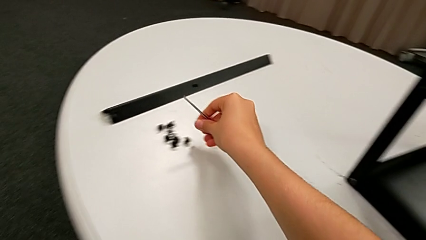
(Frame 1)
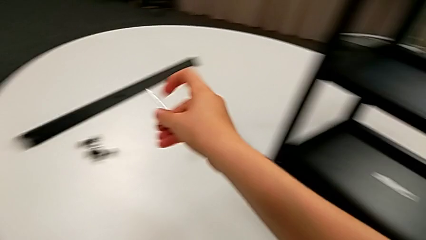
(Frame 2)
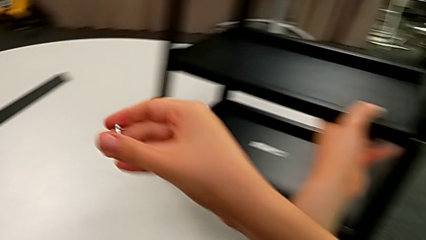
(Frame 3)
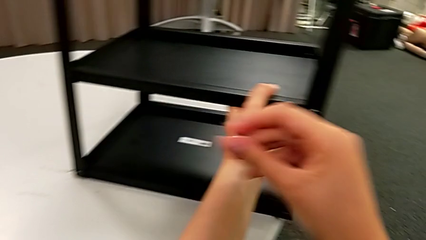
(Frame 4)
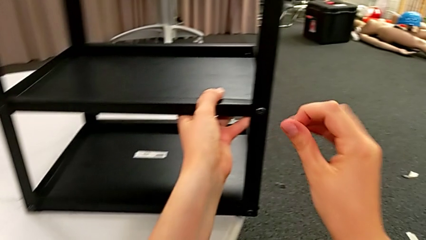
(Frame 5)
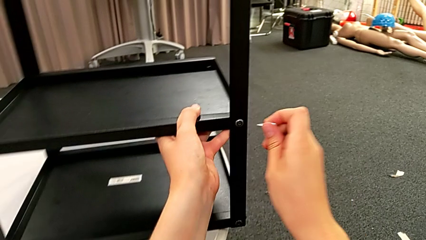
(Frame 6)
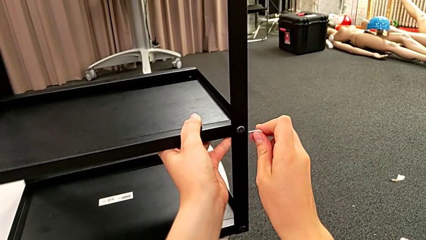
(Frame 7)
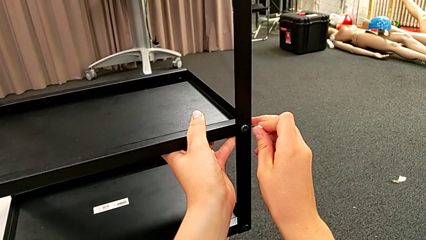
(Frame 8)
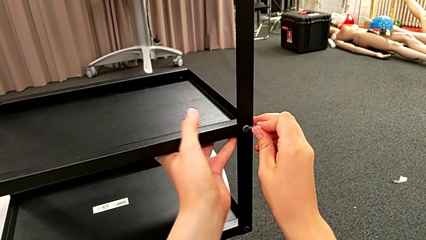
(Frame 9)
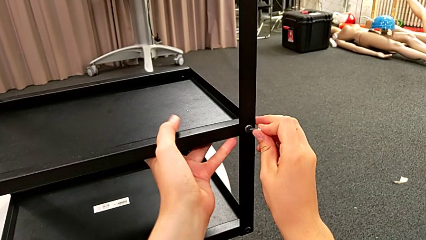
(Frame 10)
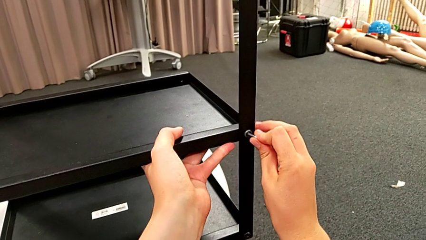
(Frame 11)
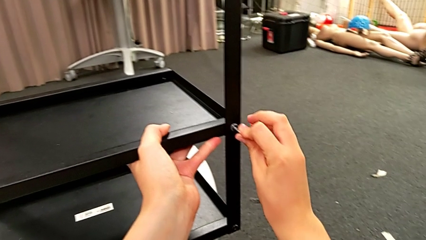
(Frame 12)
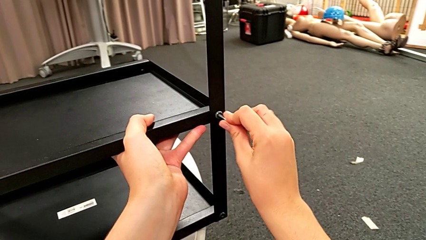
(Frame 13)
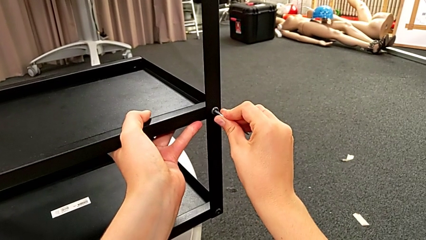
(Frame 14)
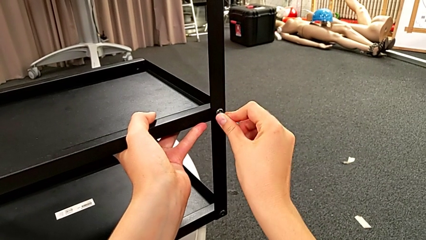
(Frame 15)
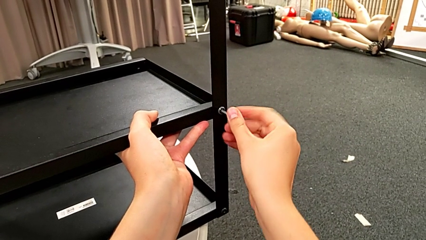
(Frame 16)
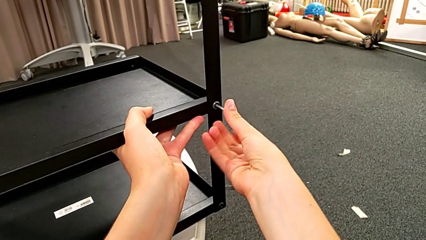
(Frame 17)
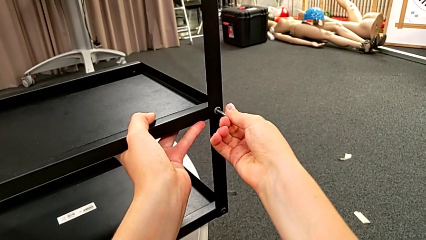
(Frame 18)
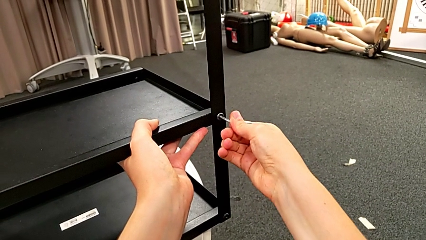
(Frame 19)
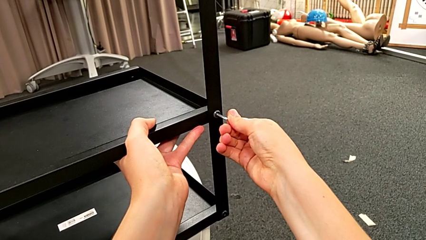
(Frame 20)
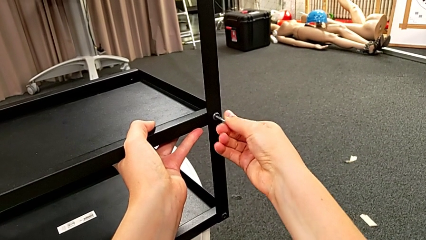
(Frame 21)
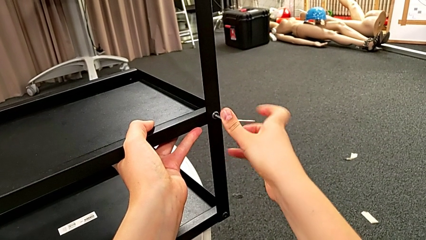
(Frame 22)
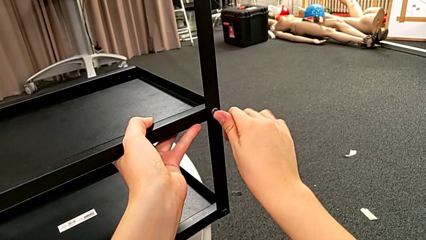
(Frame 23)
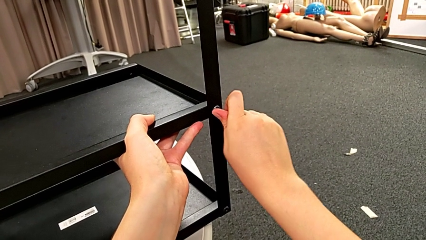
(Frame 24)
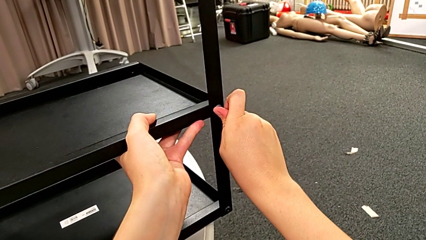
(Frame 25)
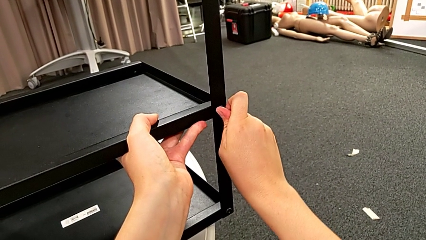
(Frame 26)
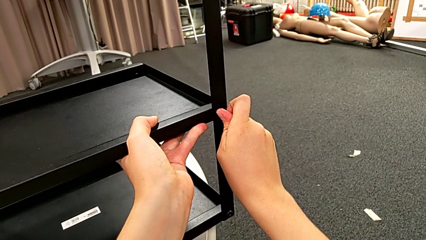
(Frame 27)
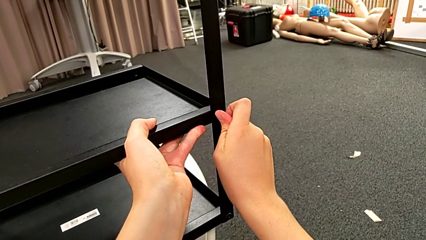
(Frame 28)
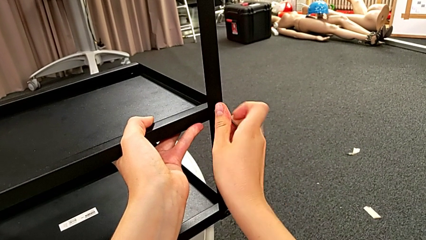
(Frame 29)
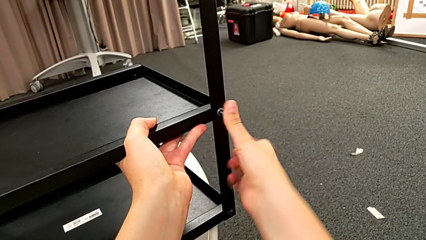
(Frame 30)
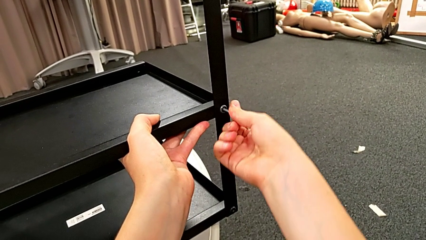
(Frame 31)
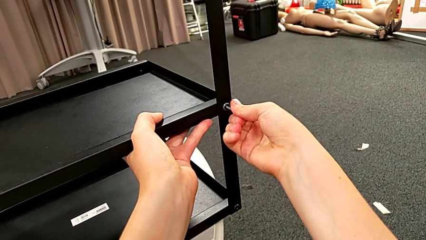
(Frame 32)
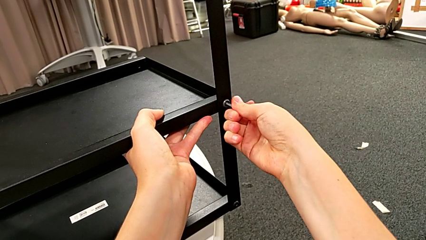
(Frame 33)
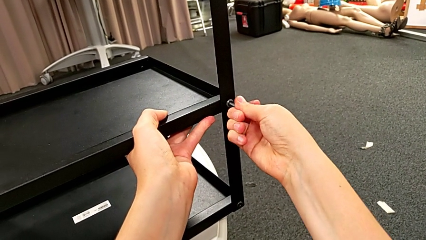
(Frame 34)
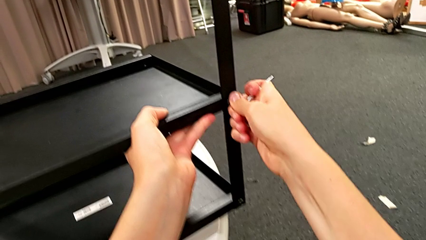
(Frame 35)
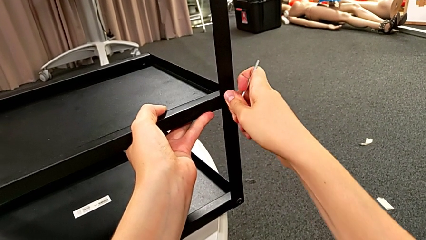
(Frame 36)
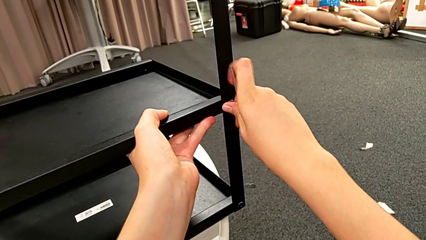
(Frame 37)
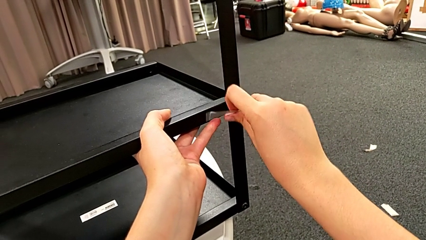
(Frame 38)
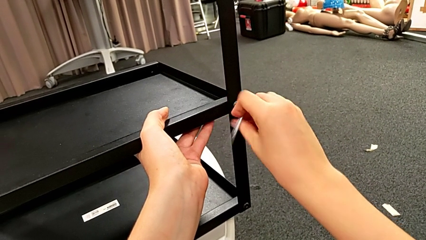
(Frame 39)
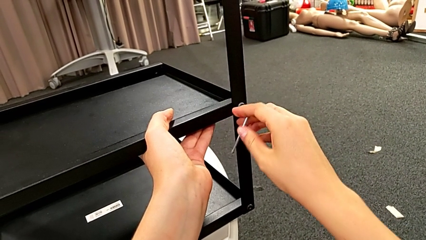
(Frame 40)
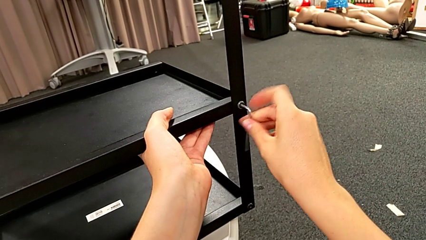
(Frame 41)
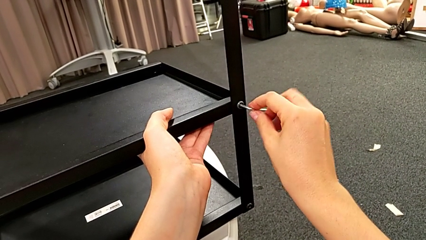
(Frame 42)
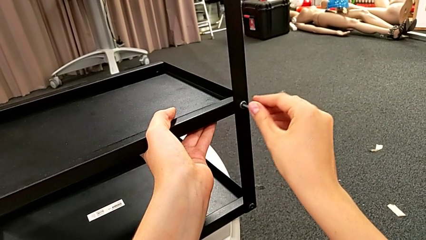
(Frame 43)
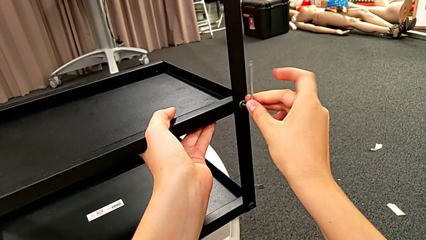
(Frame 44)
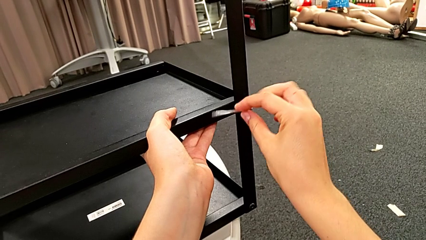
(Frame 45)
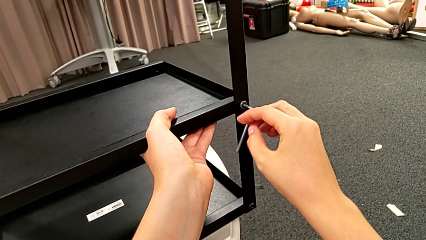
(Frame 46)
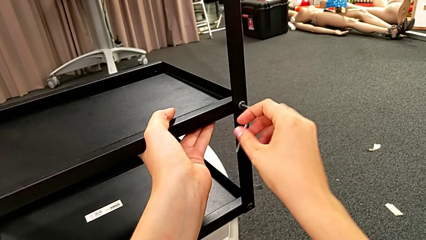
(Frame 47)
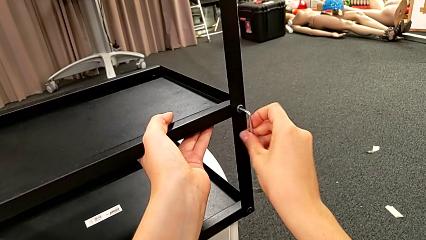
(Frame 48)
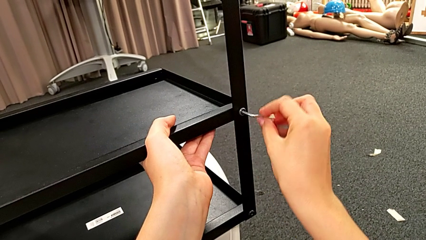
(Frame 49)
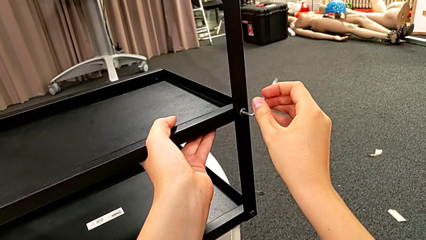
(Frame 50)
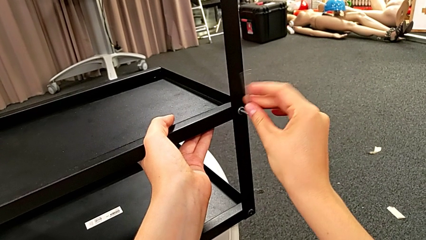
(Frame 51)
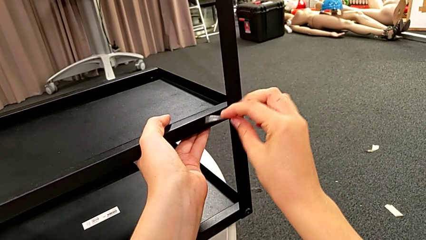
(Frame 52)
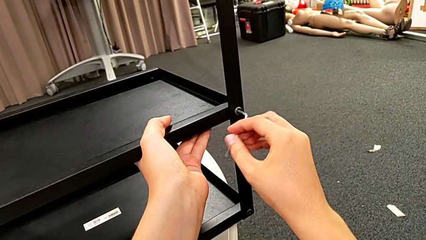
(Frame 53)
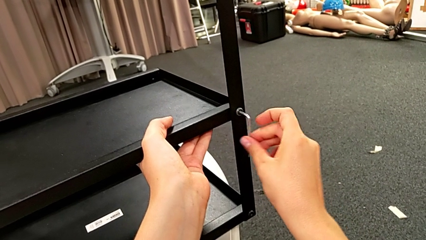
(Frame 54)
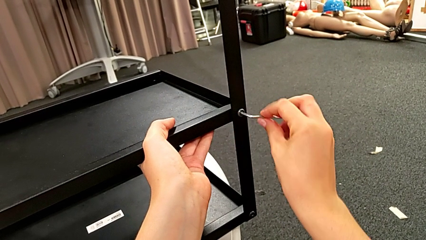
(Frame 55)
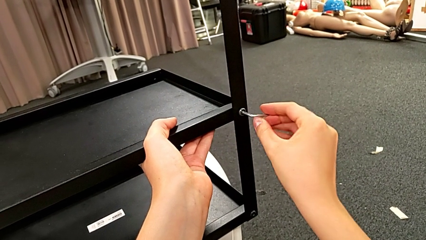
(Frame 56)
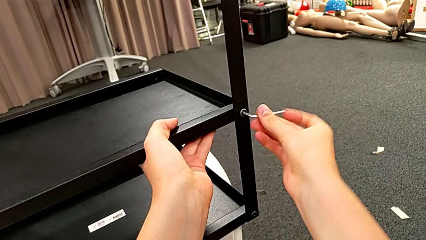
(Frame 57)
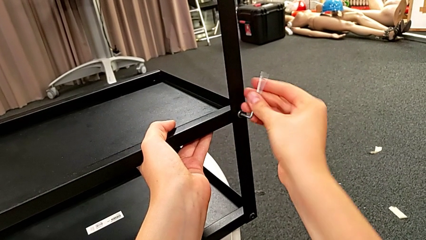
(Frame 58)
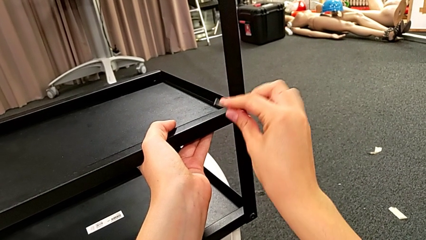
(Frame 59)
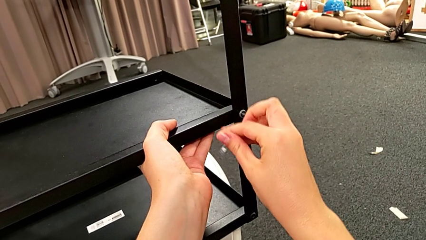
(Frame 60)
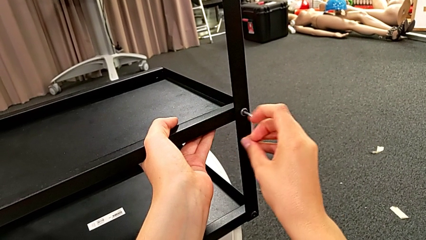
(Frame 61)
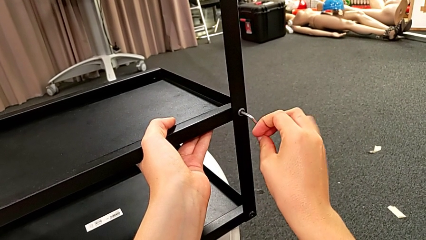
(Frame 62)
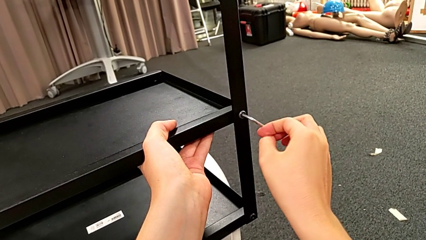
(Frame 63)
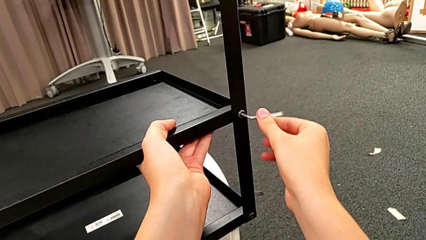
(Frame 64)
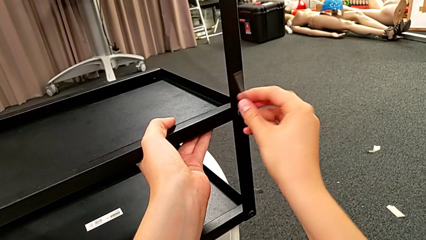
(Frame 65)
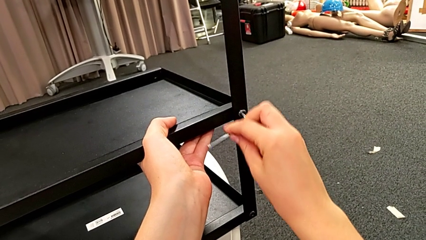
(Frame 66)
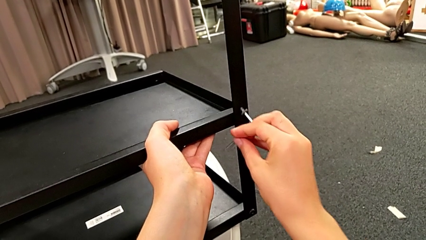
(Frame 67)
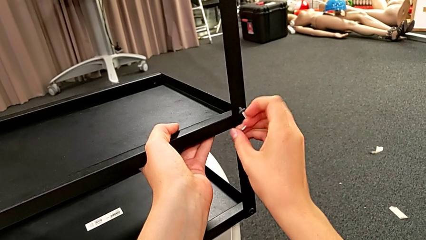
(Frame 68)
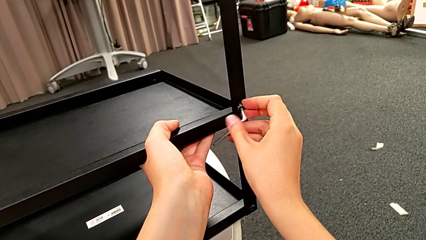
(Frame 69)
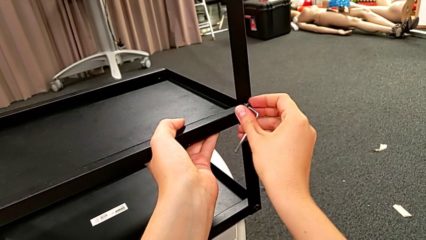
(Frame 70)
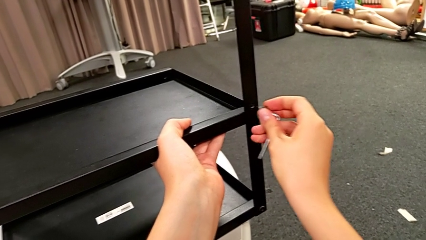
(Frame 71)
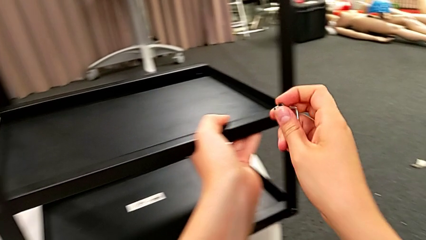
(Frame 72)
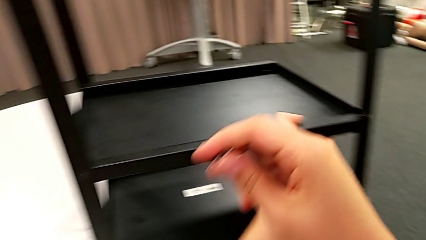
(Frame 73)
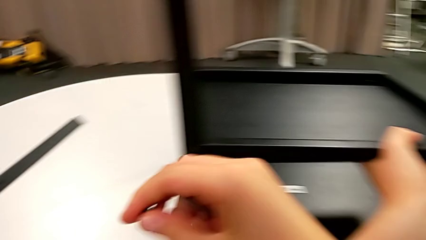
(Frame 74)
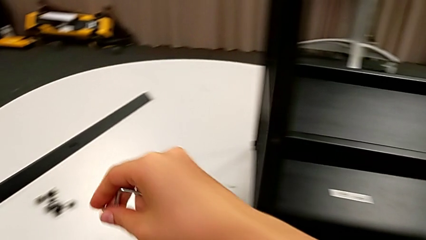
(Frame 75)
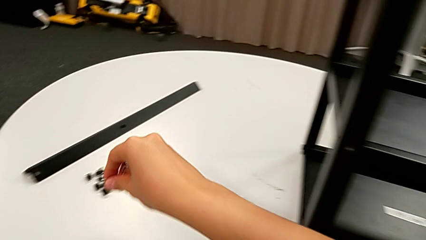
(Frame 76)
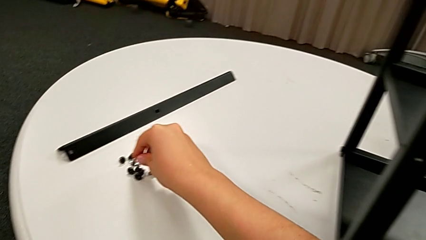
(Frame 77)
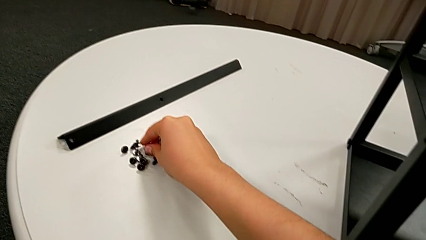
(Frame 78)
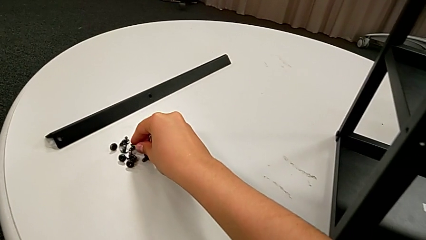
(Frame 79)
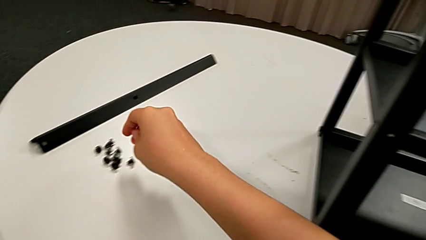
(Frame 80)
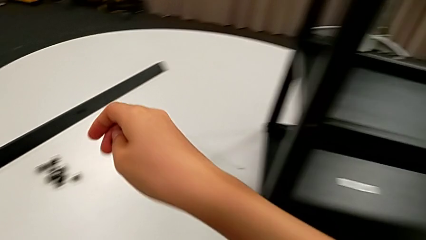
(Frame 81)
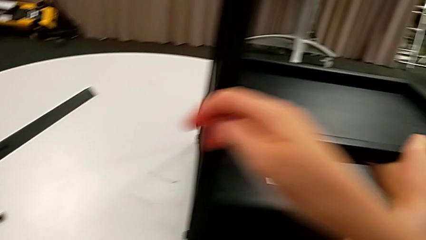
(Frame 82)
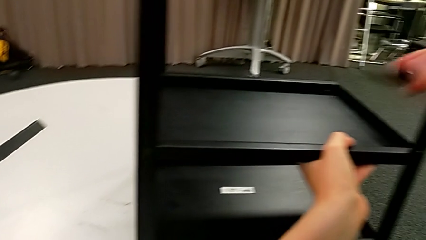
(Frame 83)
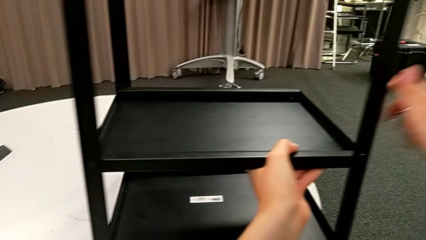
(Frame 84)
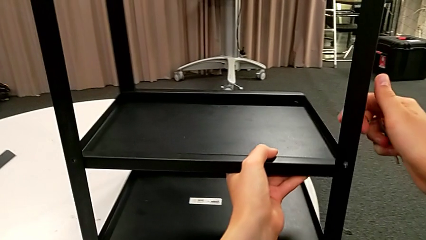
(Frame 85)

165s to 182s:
The camera wearer is disassembling the bottom shelf. They insert the Allen wrench, wrongly unscrew the right hex socket head, unscrewing in the wrong direction, unscrew the hex socket head, withdraw it, grab it and place it.
